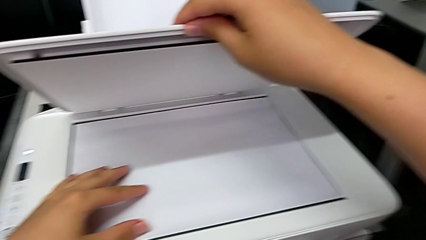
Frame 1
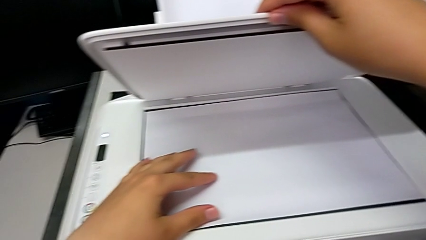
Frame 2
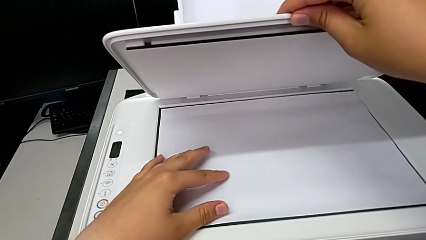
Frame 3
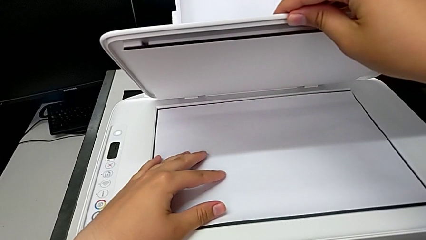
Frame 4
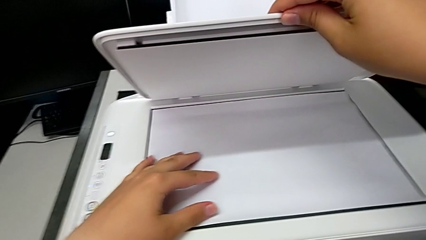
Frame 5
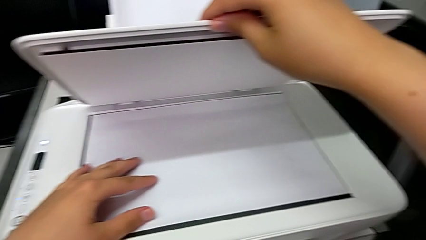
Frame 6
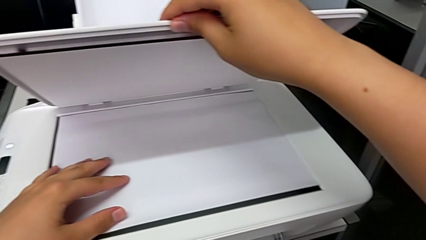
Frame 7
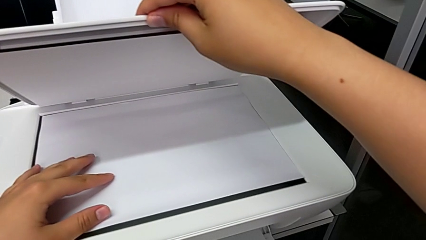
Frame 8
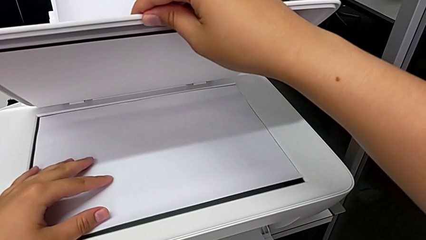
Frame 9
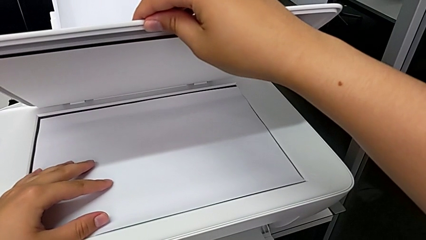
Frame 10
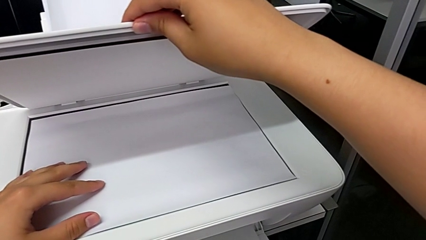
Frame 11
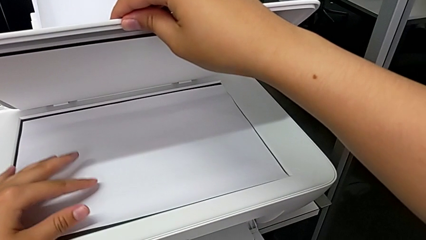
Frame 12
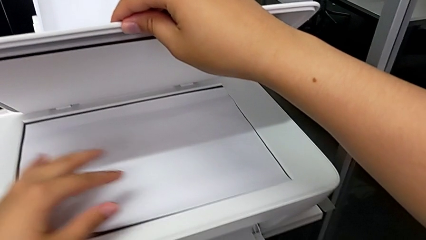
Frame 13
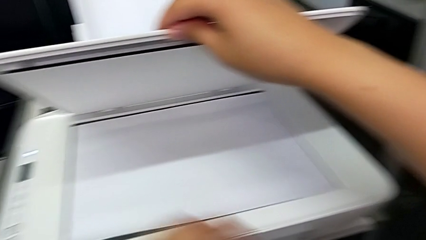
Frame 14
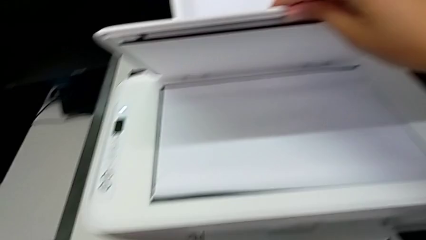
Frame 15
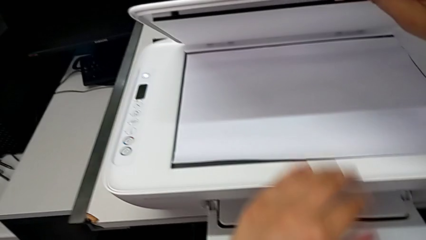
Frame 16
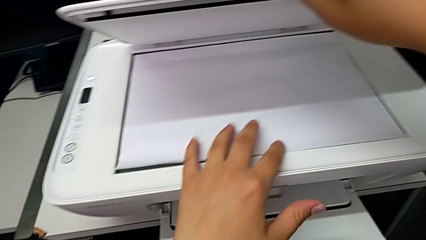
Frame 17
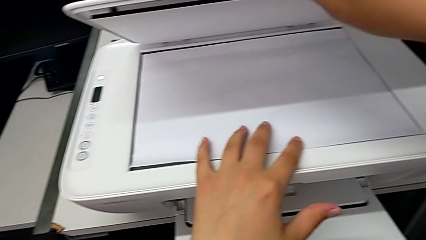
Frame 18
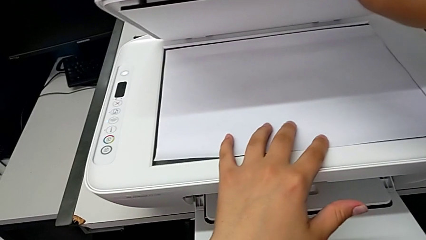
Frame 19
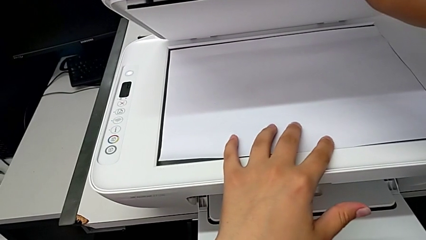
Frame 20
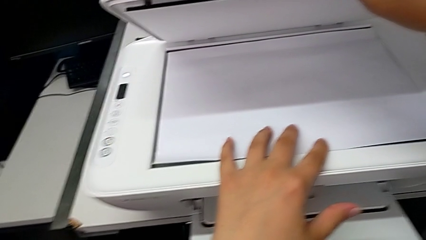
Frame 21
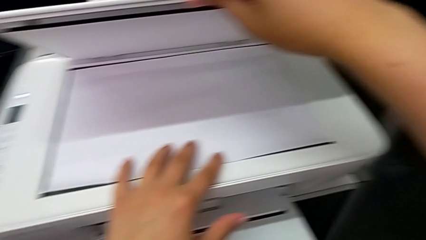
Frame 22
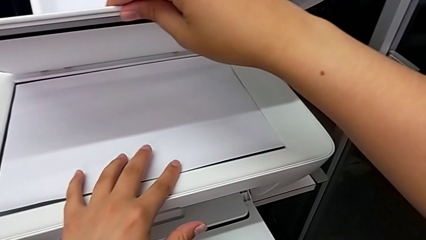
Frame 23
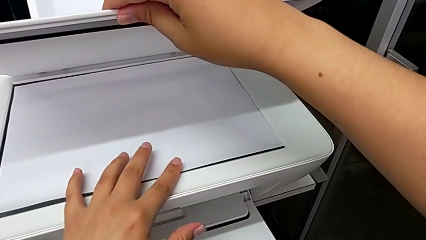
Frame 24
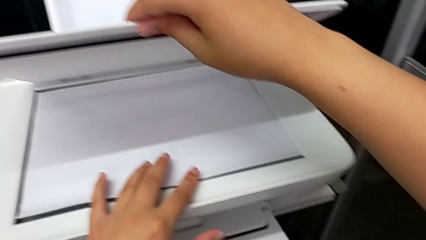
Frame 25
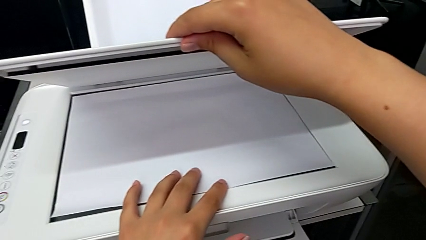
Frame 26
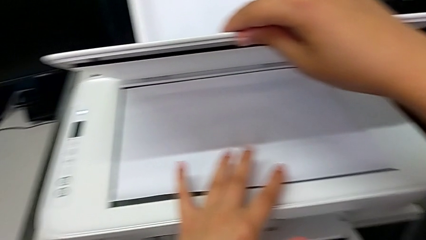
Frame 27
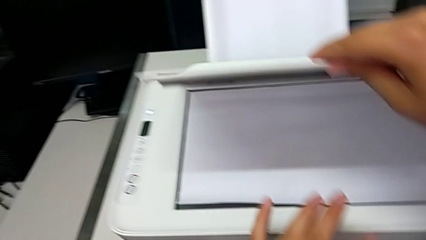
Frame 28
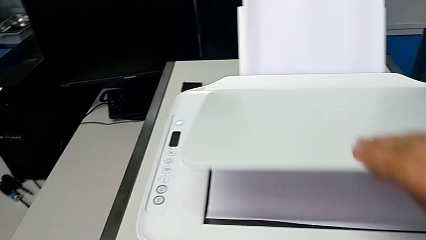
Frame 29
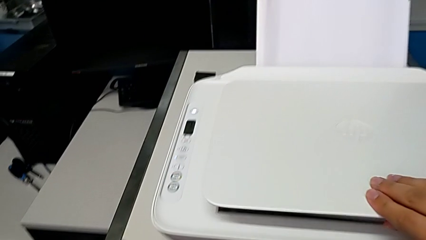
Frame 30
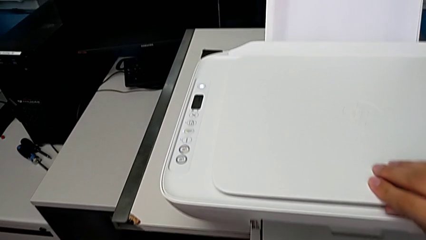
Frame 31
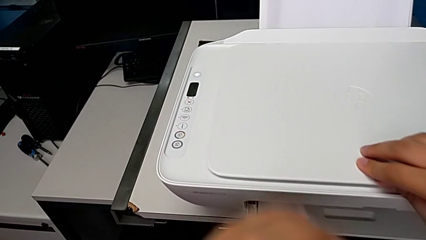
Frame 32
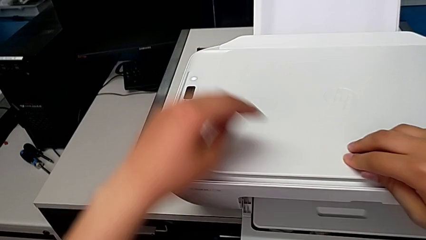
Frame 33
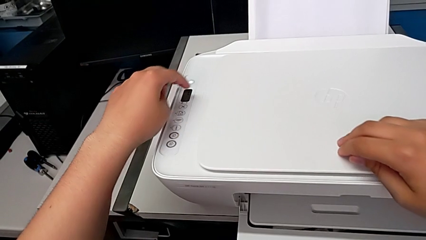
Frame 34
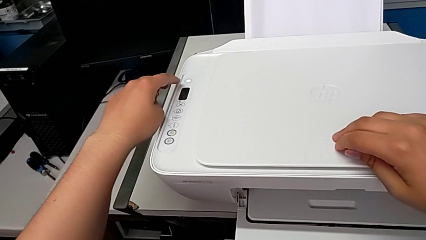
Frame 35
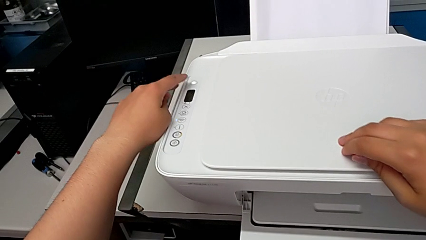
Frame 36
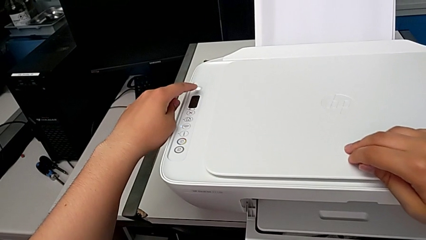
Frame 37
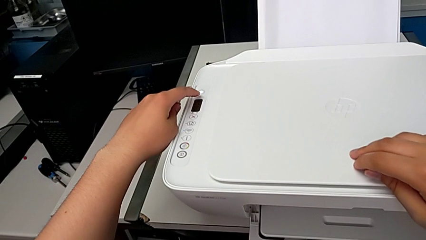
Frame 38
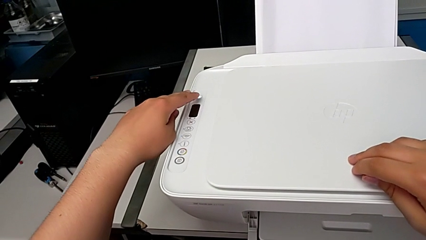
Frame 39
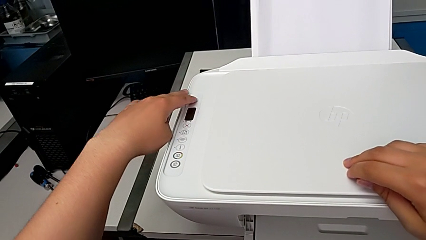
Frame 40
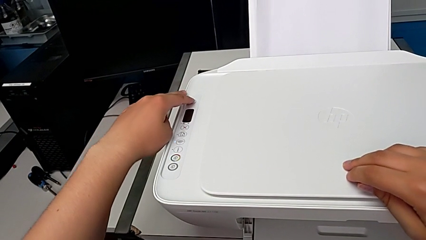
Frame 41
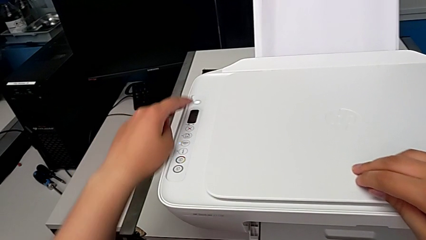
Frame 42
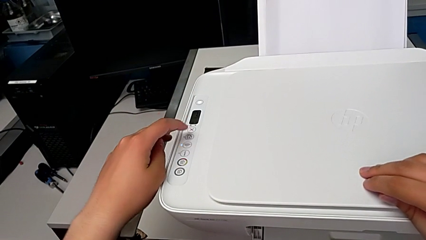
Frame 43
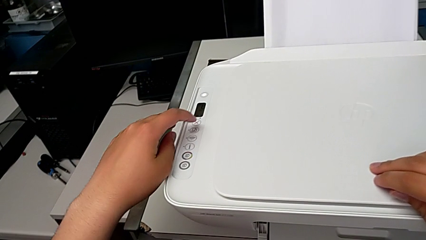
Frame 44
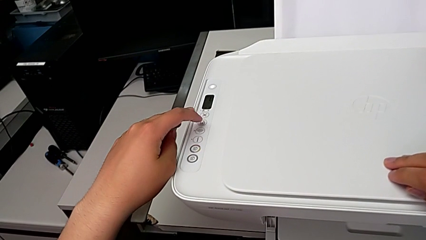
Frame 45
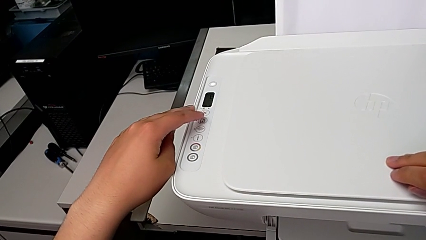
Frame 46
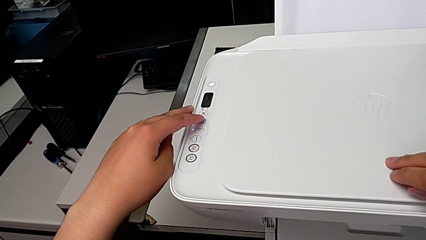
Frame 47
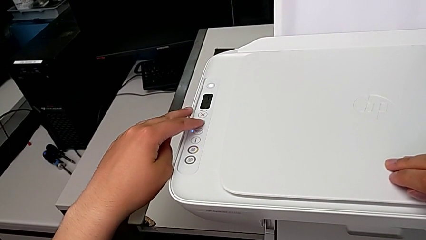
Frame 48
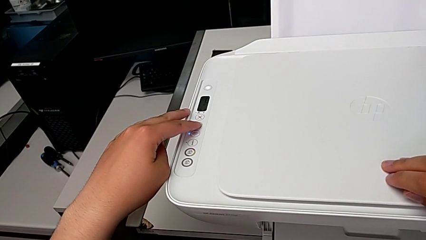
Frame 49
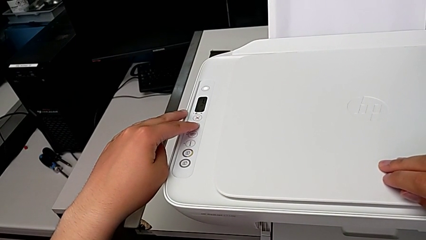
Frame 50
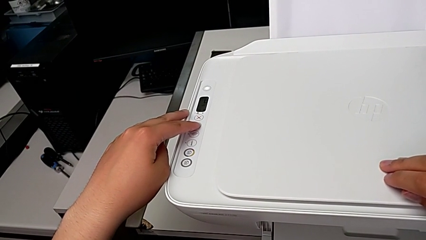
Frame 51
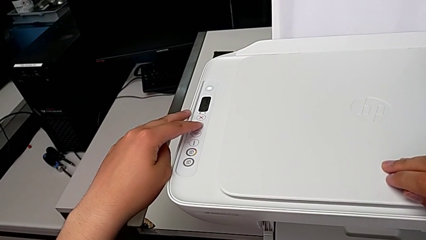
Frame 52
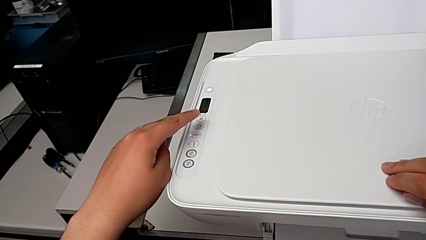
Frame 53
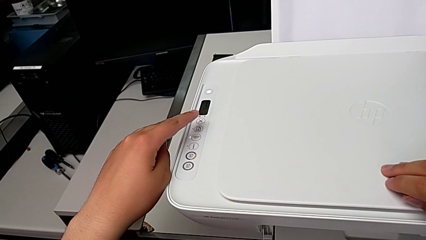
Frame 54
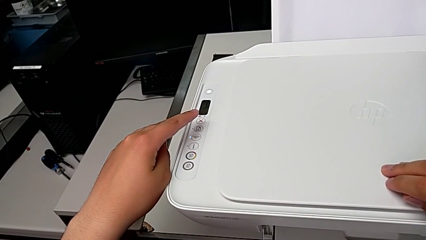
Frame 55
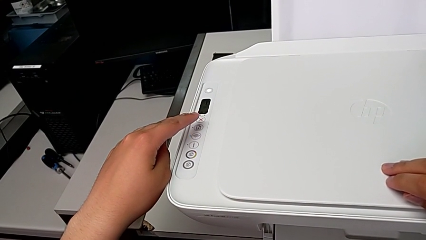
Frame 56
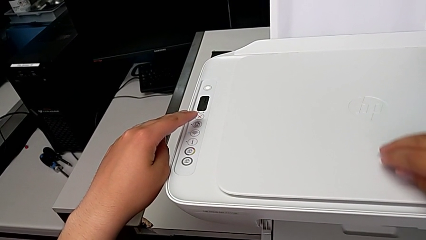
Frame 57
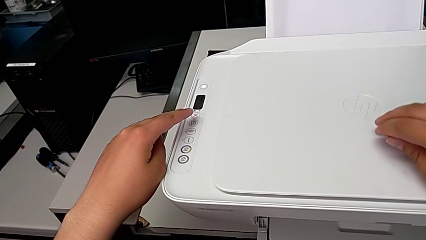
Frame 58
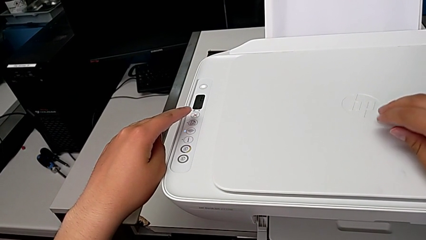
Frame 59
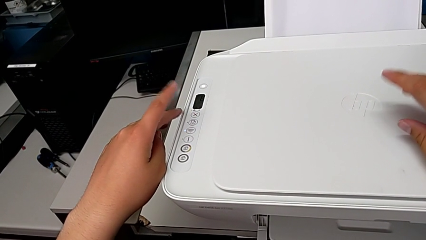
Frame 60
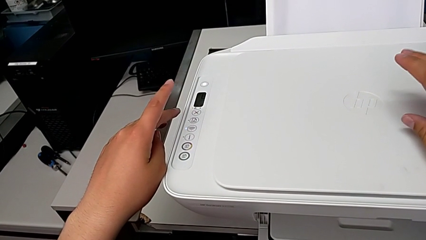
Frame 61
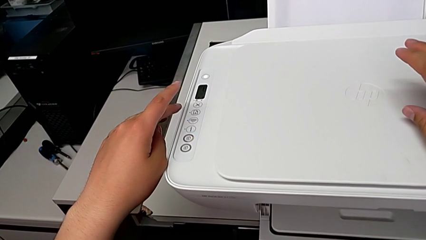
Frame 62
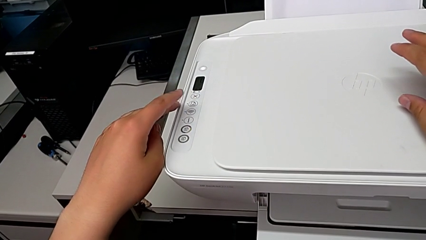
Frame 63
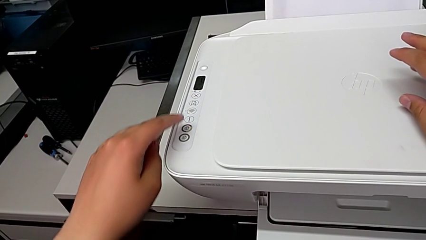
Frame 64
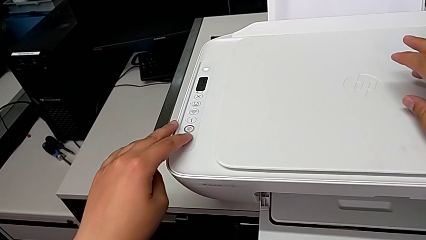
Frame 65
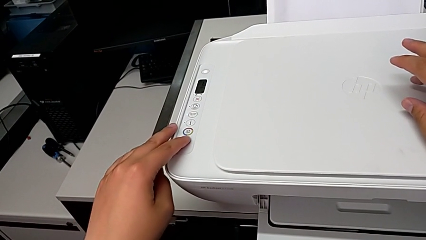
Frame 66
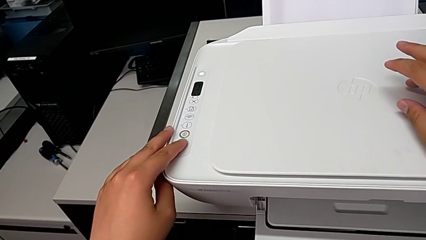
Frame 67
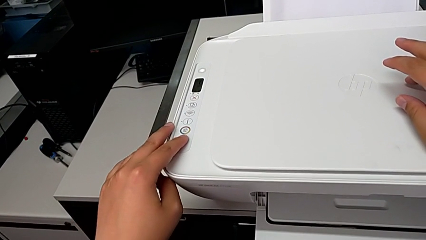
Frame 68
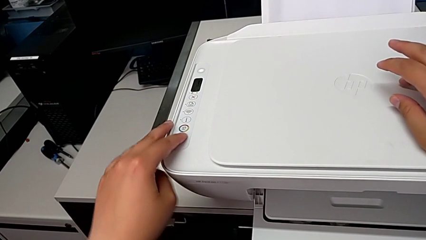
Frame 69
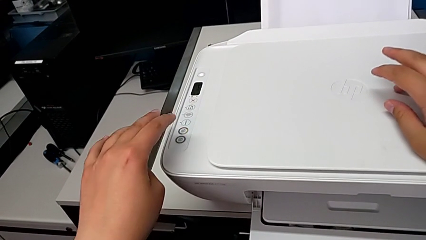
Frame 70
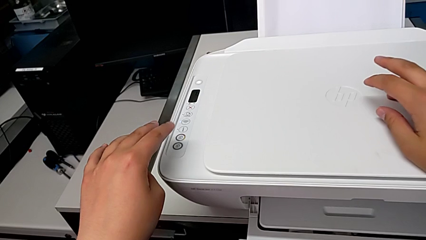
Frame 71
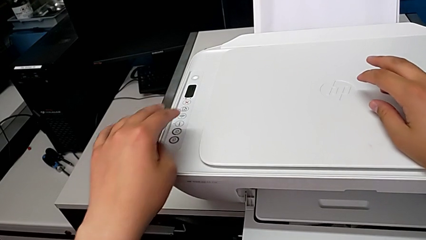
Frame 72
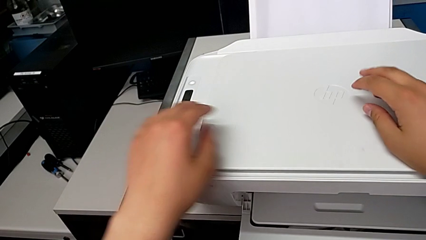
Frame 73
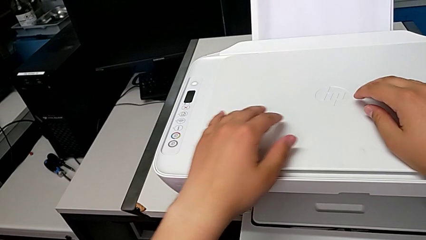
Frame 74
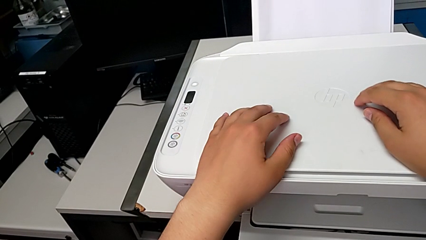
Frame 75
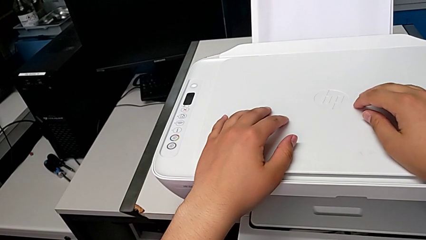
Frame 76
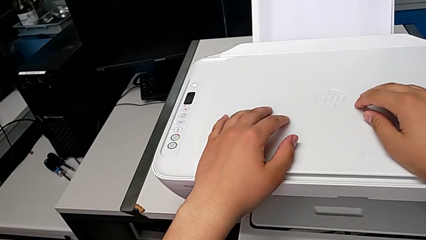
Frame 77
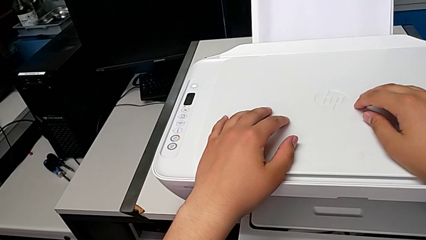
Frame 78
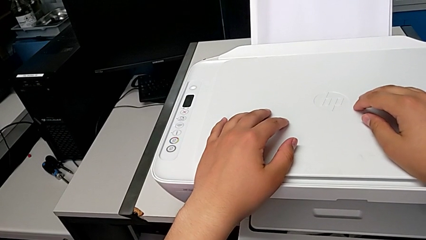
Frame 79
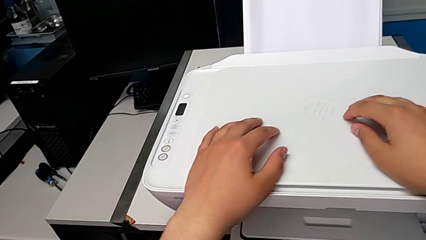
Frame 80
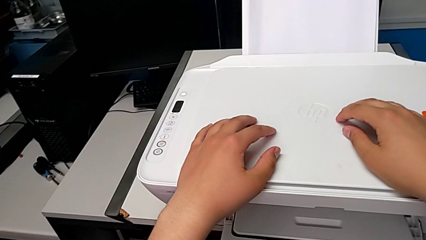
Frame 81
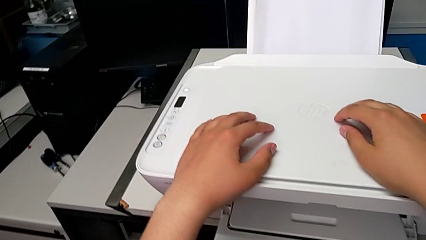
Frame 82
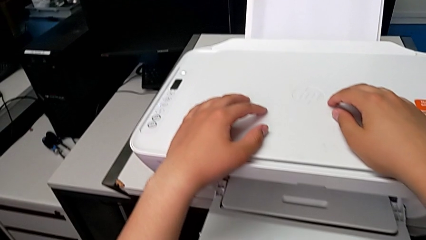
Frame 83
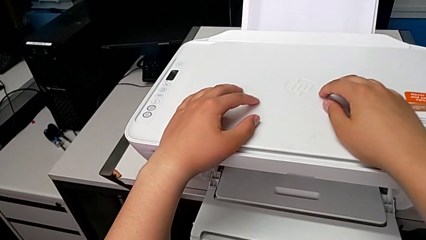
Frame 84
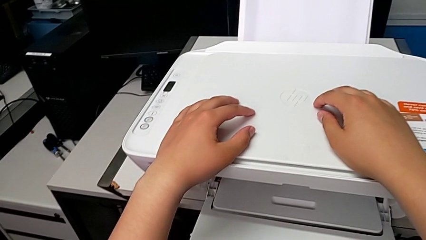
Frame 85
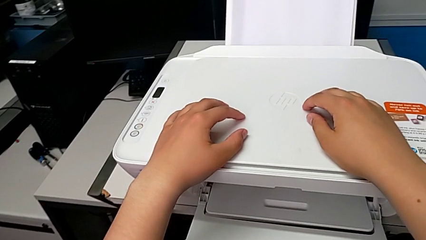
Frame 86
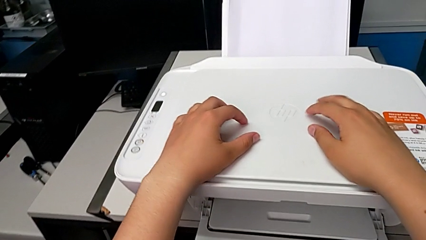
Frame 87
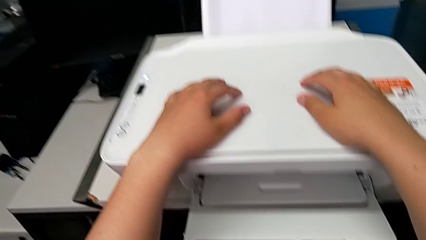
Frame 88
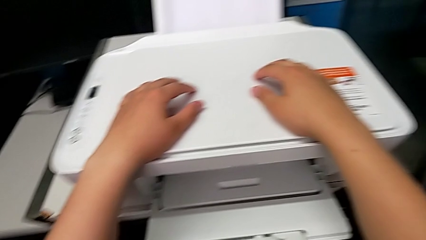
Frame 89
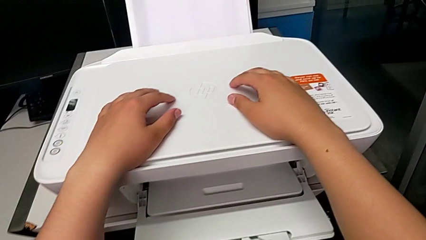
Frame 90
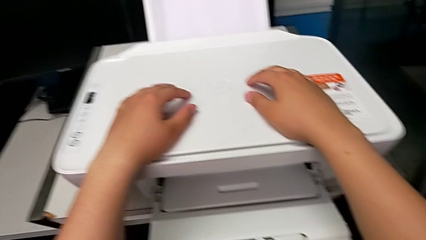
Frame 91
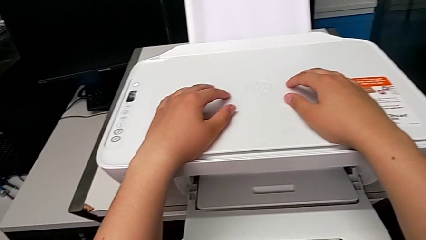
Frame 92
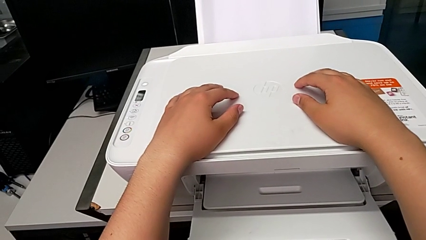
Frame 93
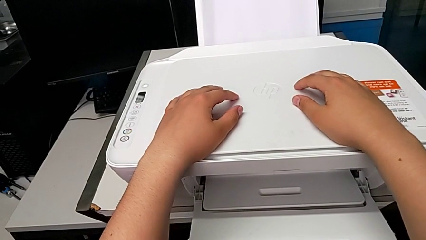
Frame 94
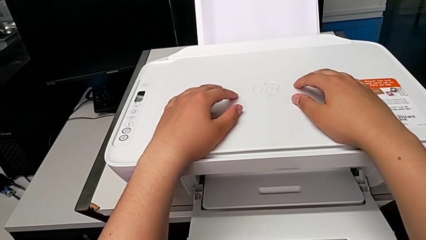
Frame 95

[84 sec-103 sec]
The camera wearer is printing a black and white copy. They align the bottom-right copy, close the copy gate, press the top button, press the middle button and press the bottom-left button.
